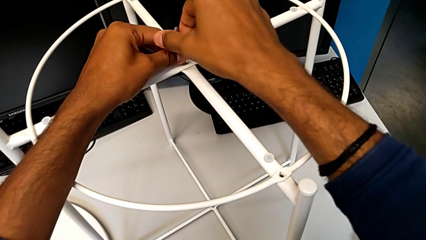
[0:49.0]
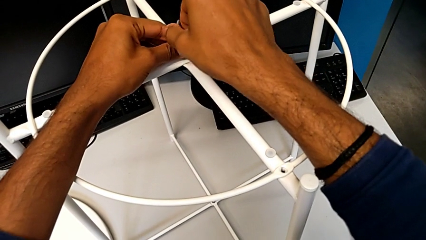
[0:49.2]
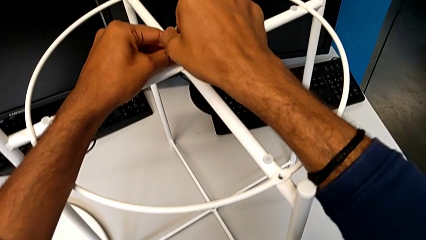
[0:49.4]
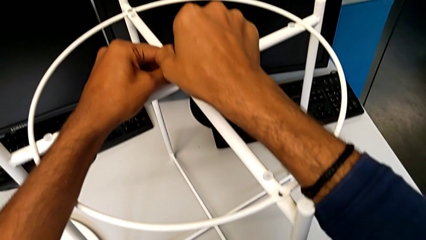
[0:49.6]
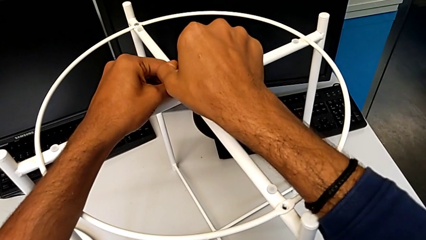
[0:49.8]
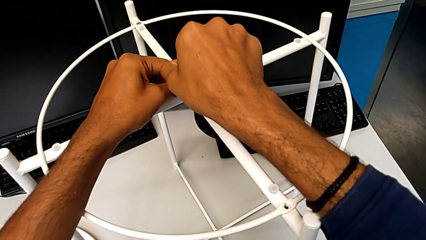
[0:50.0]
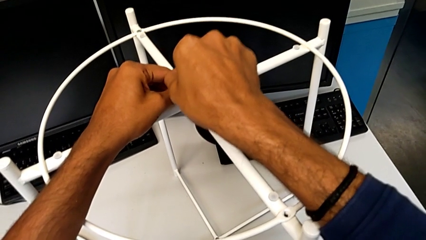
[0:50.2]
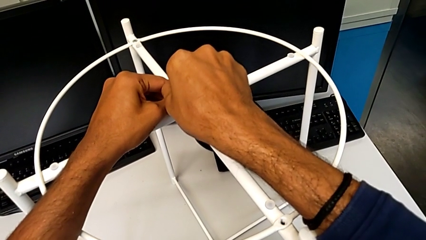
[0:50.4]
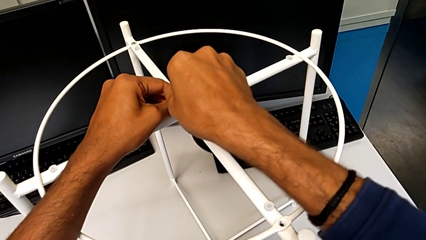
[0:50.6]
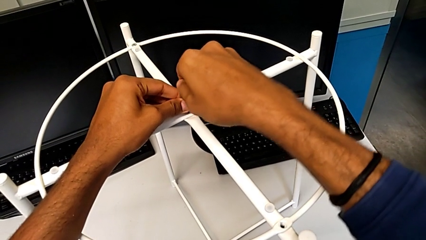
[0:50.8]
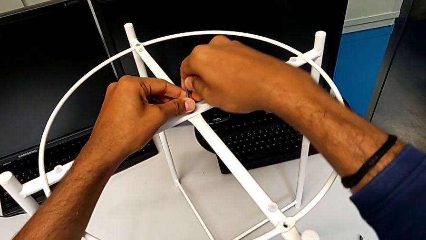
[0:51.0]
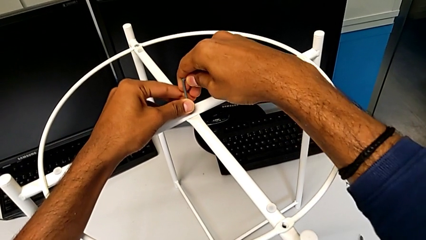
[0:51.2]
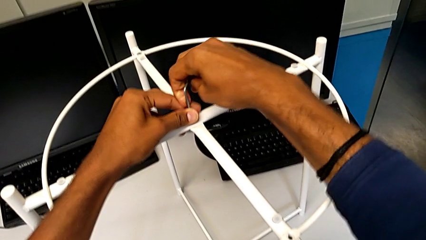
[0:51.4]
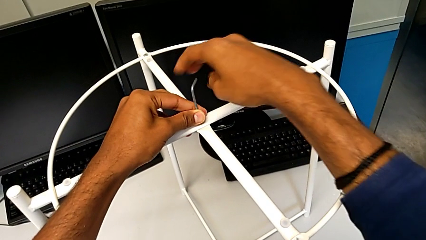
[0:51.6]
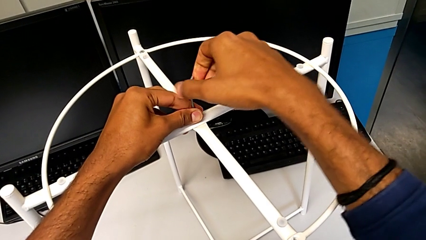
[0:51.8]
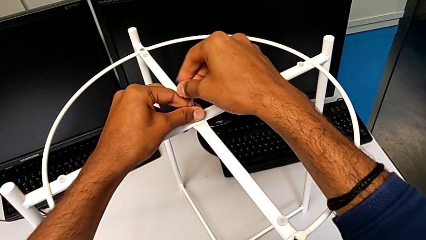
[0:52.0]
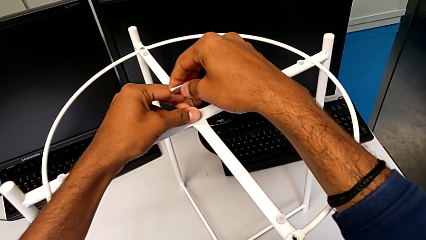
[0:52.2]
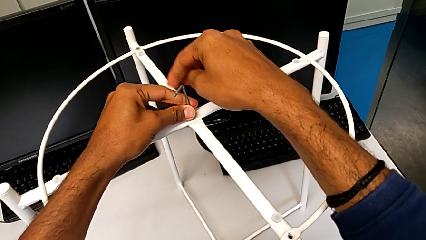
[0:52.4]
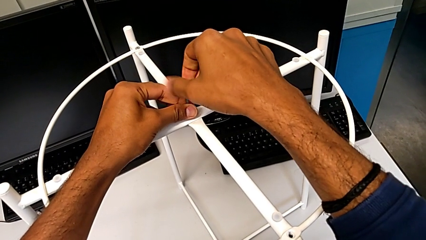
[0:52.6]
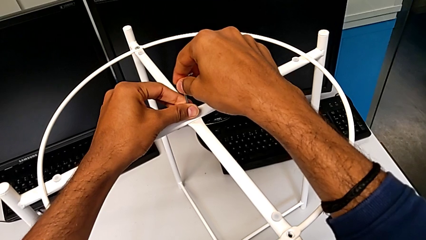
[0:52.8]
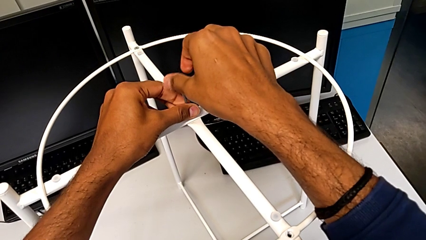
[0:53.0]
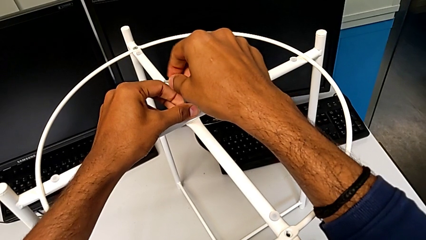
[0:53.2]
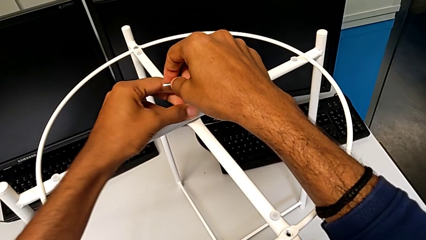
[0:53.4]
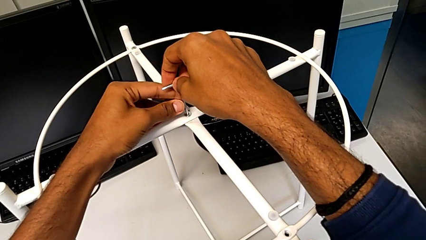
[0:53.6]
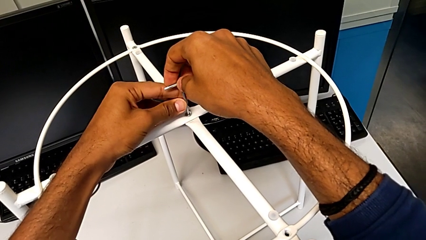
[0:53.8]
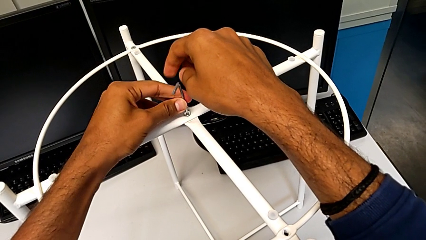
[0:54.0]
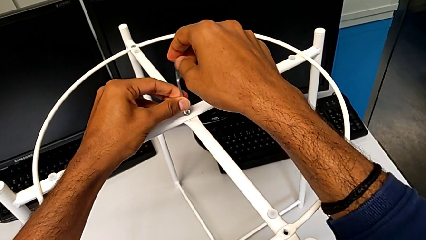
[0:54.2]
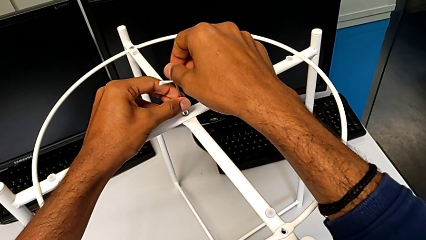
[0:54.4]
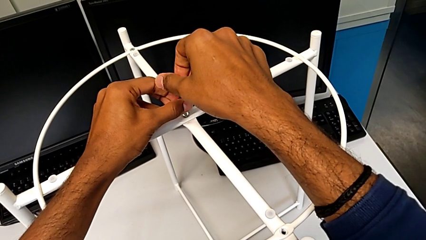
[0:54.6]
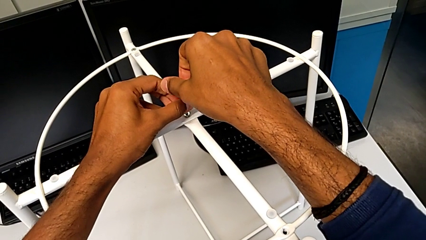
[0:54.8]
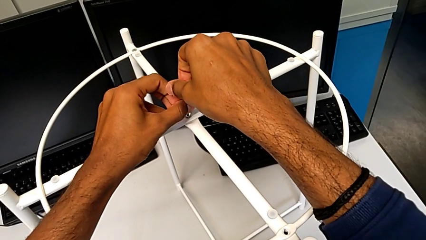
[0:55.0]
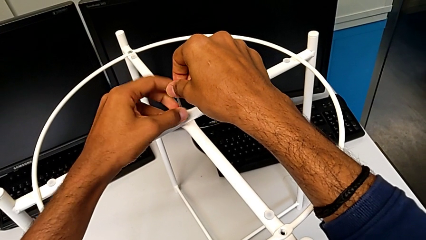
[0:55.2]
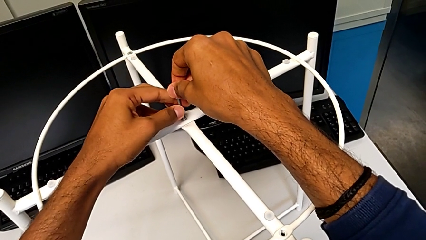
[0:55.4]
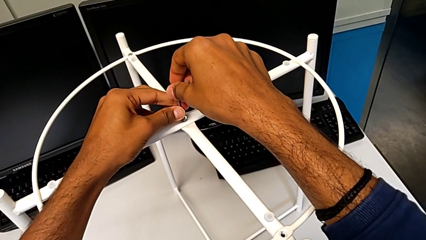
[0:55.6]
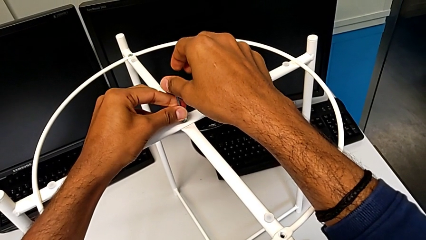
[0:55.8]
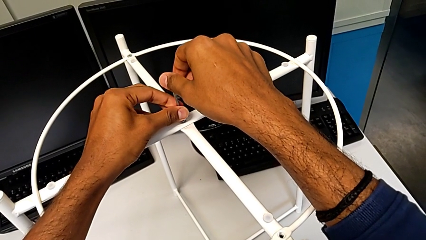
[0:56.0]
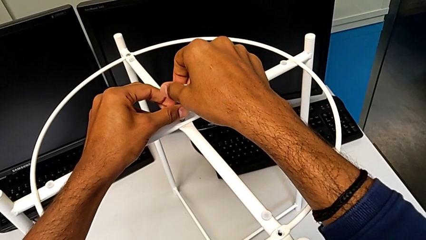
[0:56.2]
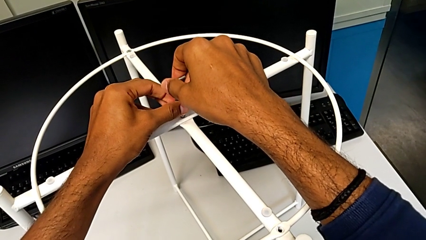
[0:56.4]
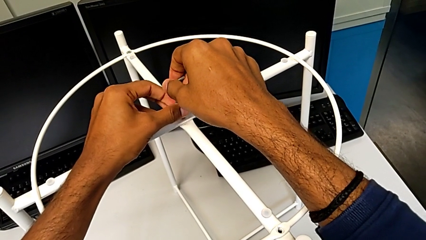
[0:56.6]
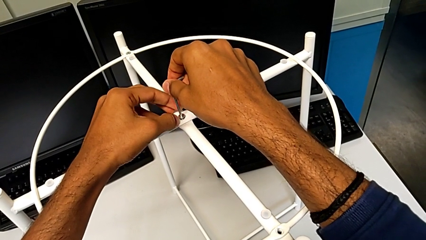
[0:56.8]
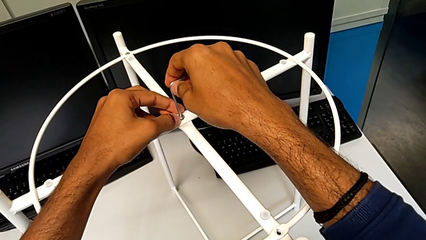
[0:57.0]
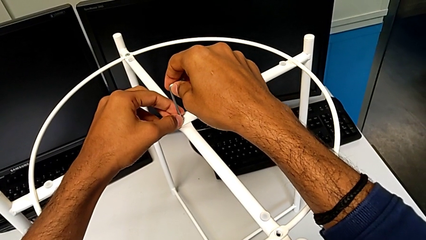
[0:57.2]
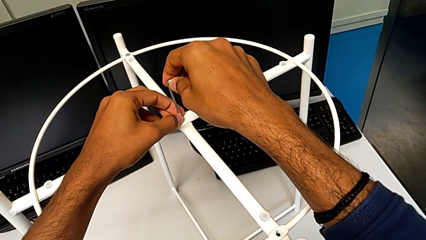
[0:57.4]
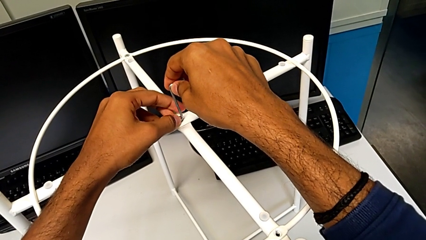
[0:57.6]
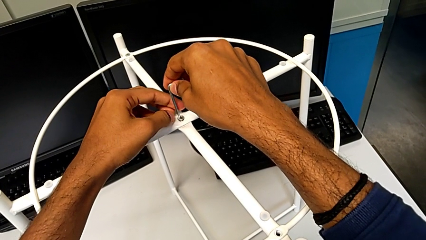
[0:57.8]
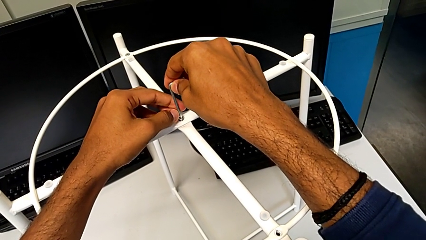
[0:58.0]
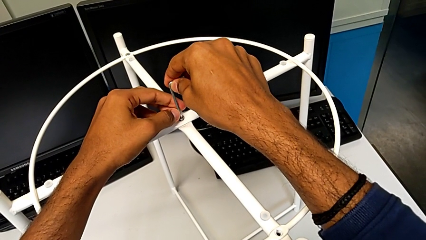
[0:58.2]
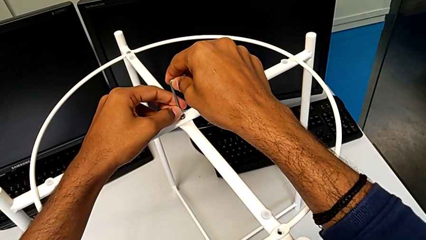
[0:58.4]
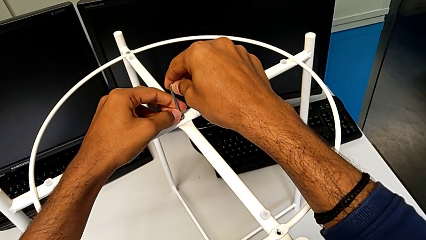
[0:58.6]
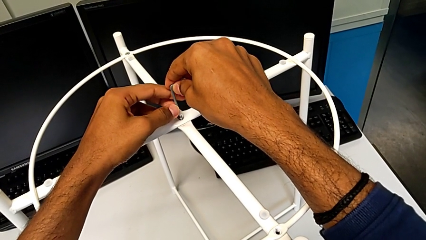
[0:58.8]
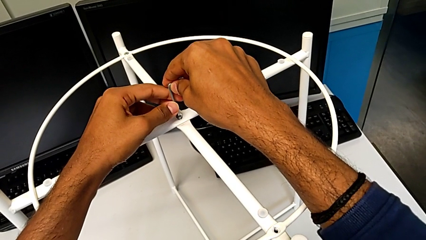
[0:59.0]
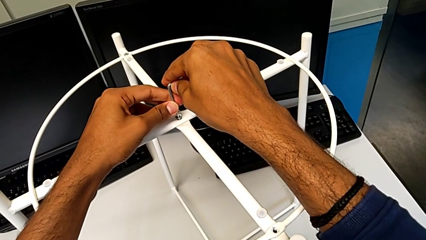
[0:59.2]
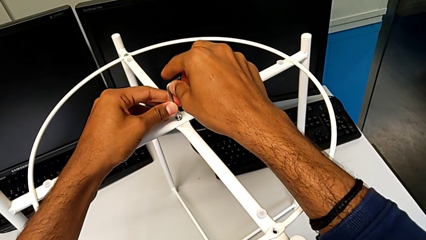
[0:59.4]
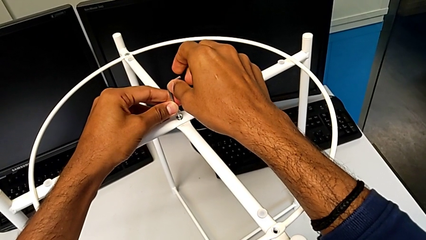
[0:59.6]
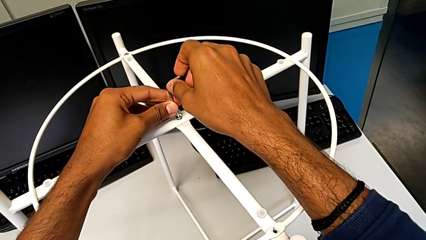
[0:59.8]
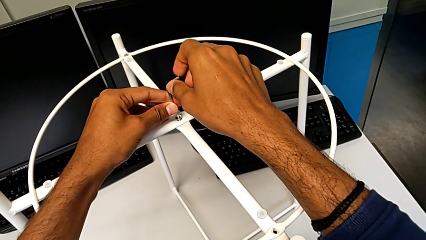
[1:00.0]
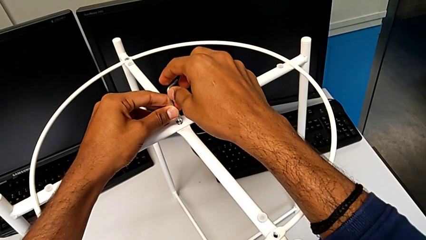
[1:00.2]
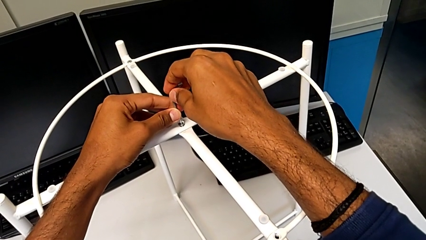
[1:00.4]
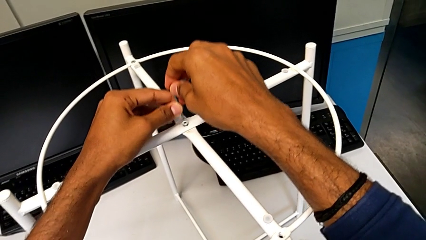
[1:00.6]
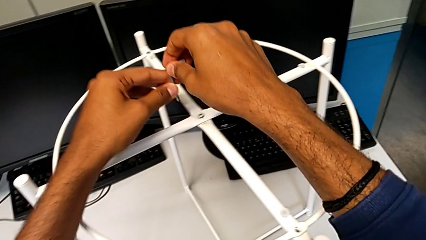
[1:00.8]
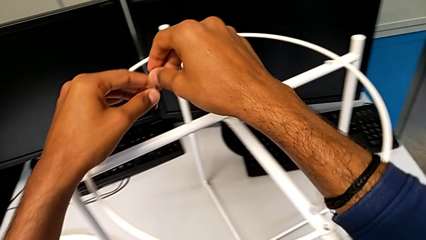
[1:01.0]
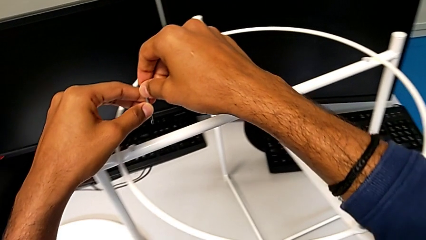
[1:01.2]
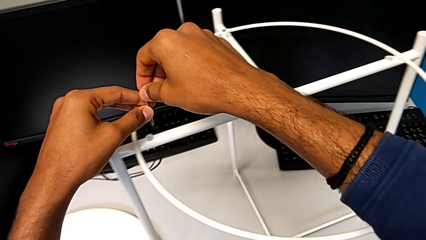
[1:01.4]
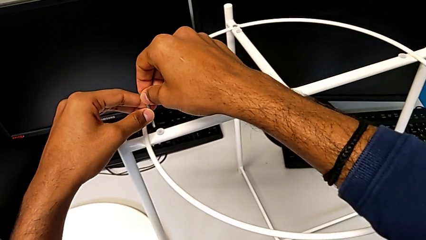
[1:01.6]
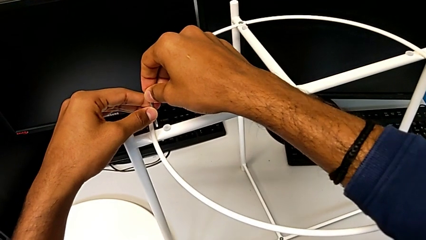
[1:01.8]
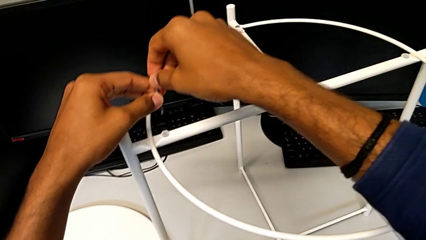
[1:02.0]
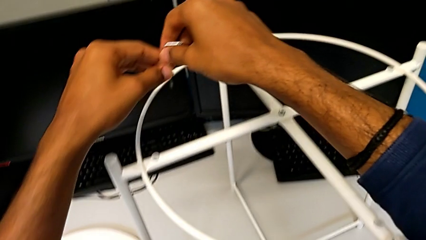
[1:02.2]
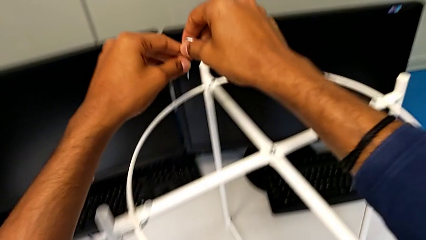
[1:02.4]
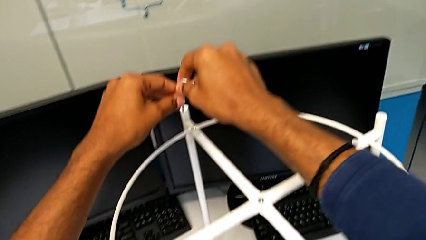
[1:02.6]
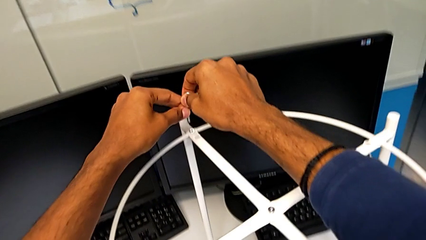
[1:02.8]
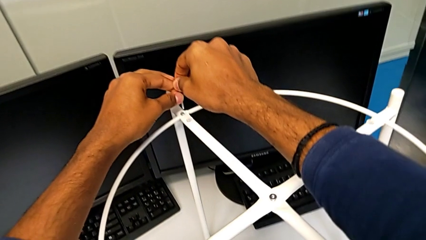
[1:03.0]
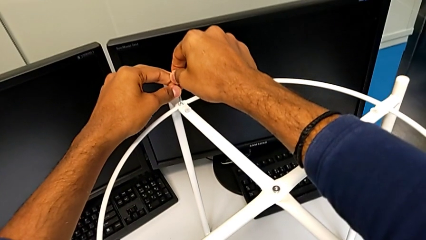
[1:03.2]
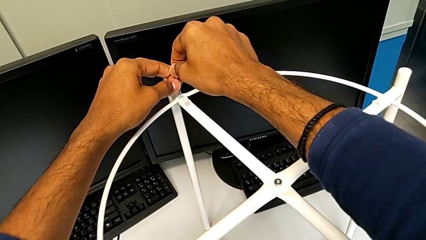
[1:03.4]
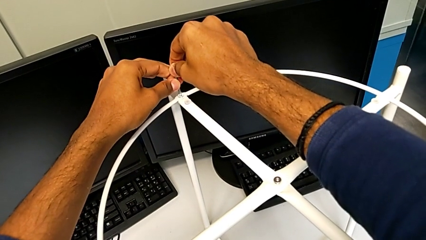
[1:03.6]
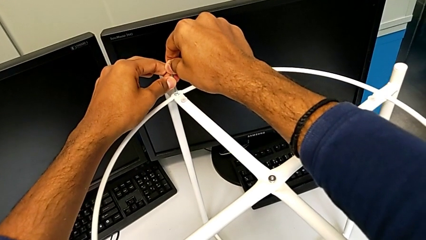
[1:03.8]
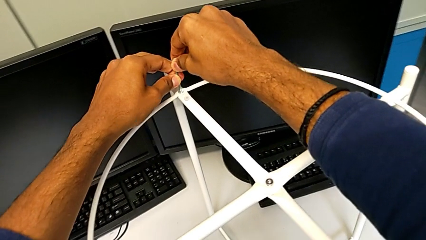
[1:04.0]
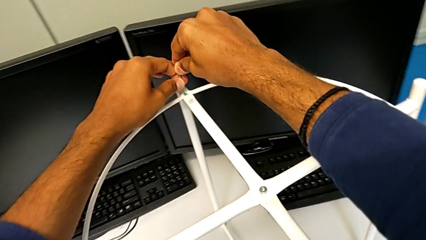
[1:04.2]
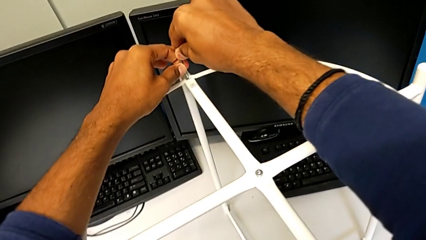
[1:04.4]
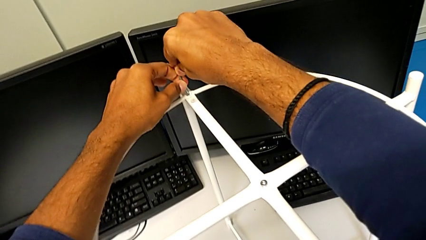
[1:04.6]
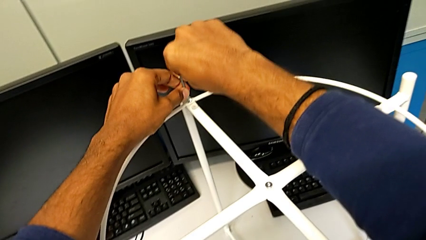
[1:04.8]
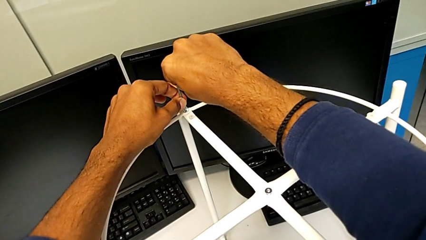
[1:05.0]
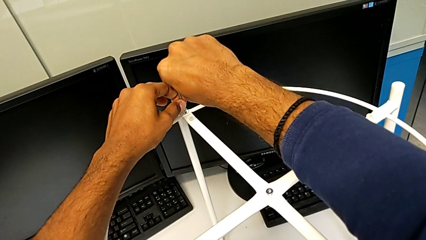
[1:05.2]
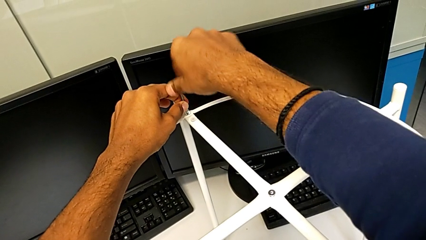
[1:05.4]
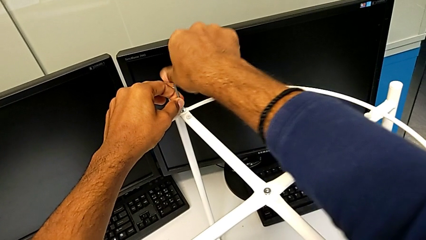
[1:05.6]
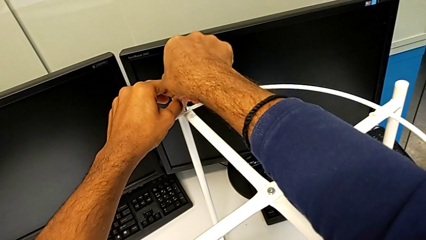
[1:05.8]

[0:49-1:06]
The camera wearer is removing the circle from the base. They wrongly unscrew the hex socket head, withdraw the Allen wrench, approach the hex socket head twice and insert the Allen wrench.
